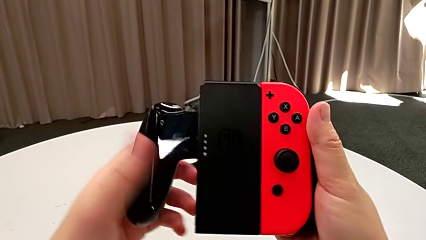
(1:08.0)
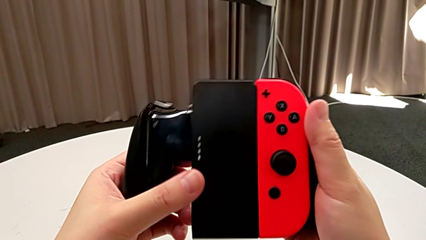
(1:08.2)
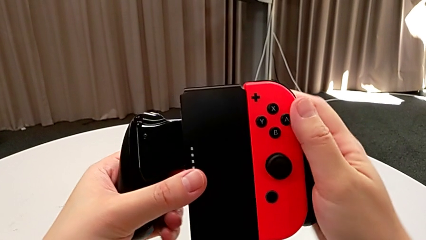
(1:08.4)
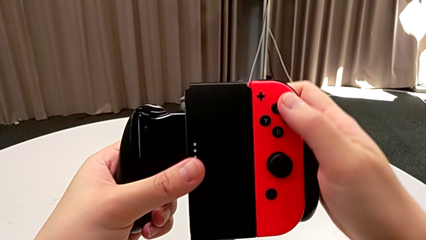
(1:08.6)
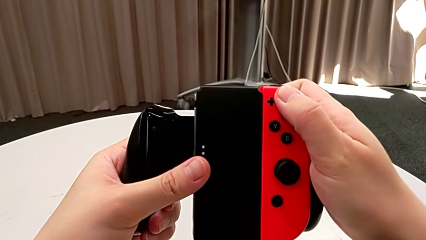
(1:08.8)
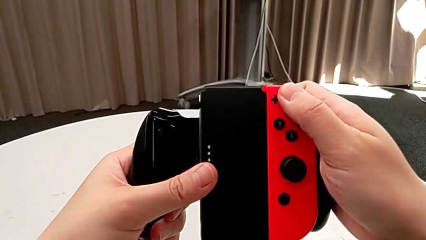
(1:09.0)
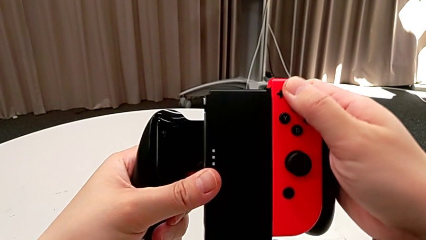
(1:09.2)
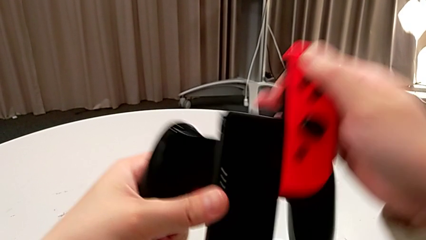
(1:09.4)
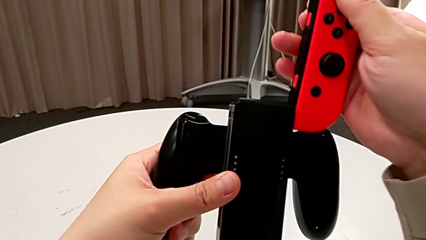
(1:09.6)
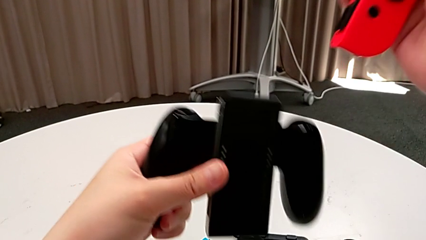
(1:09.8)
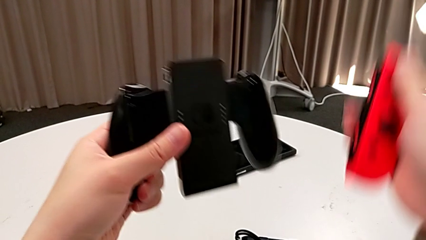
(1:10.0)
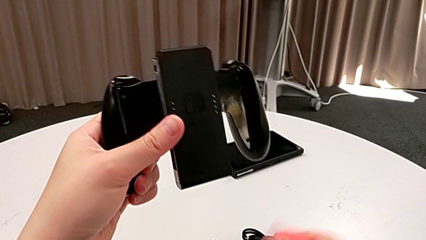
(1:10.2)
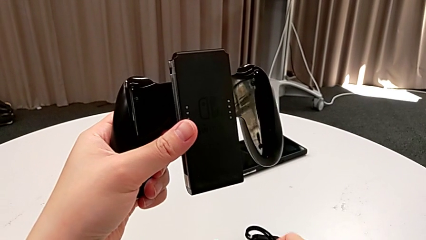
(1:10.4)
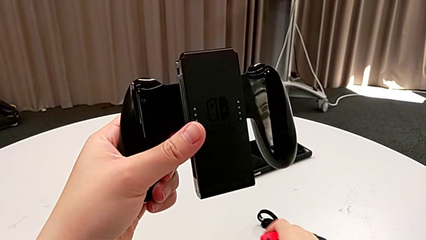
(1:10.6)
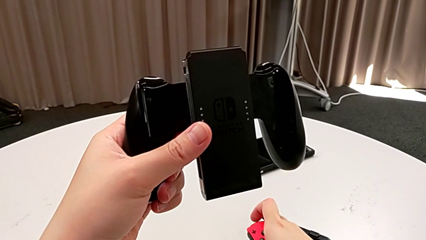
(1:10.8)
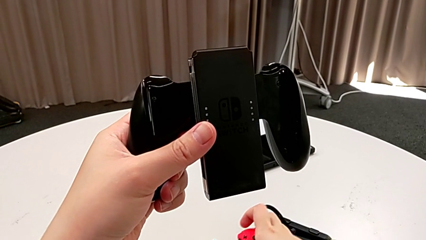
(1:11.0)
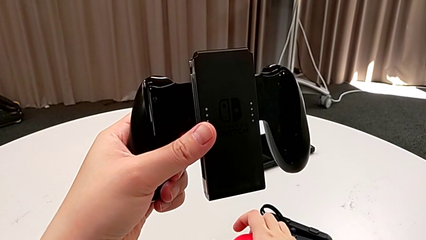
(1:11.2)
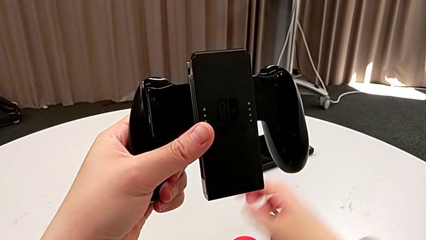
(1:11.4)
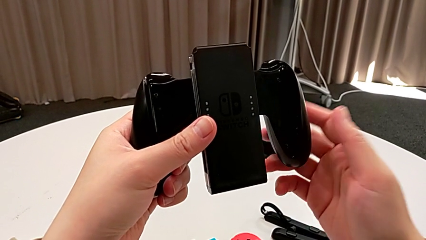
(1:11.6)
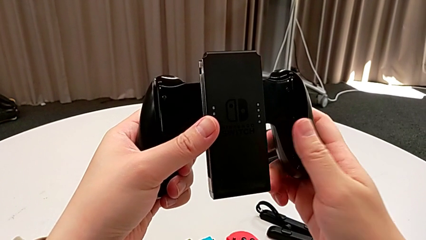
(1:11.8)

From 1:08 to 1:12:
The camera wearer is removing the Joy-Con controllers from the handheld grip. They withdraw the red Joy-Con controller and place it.

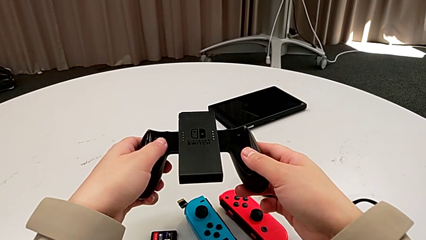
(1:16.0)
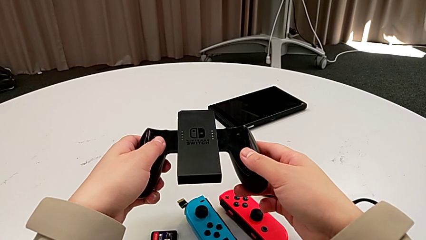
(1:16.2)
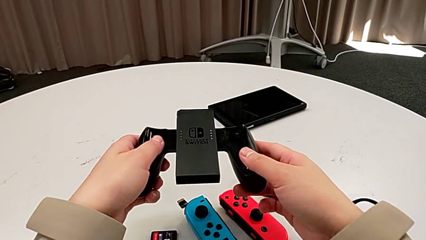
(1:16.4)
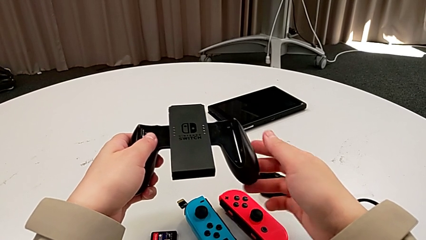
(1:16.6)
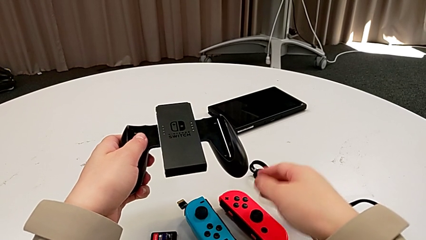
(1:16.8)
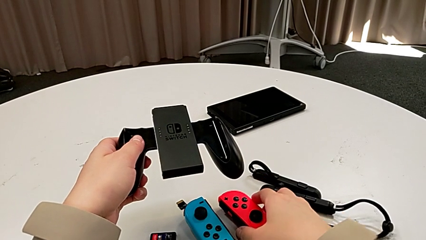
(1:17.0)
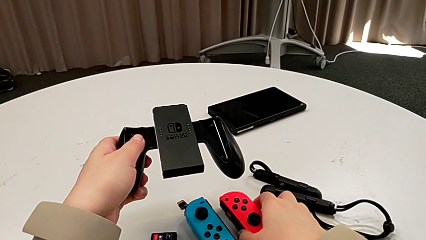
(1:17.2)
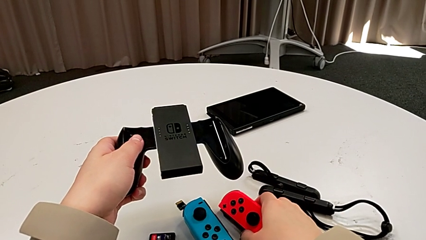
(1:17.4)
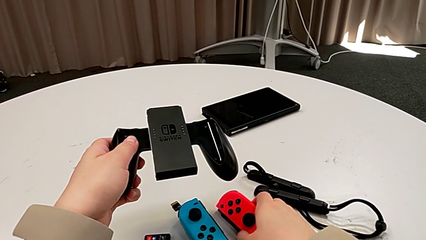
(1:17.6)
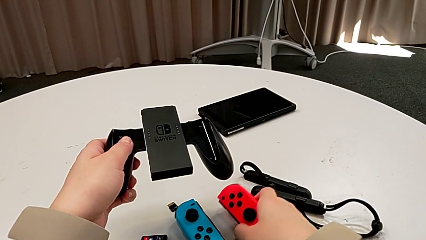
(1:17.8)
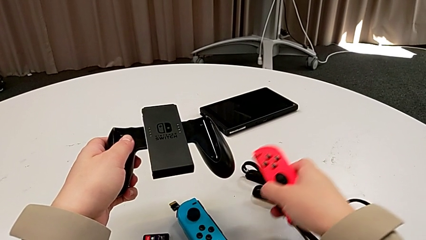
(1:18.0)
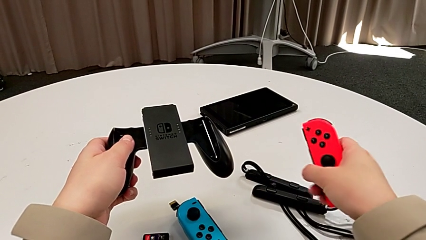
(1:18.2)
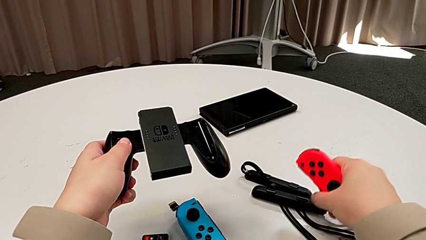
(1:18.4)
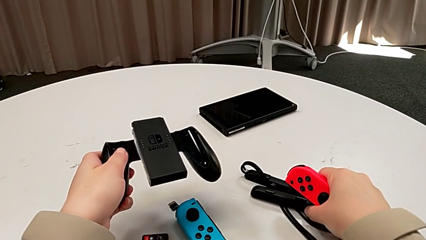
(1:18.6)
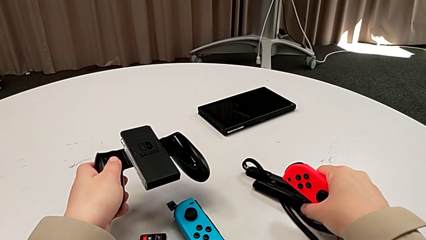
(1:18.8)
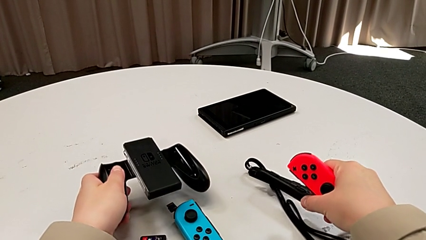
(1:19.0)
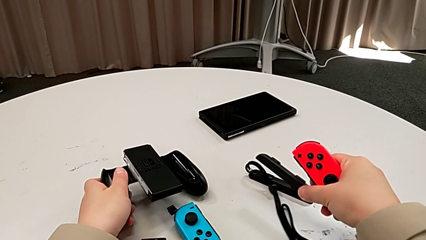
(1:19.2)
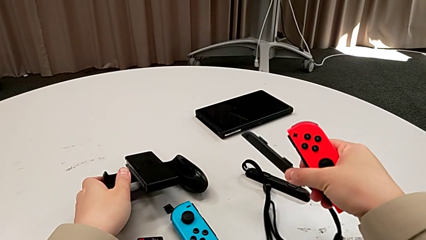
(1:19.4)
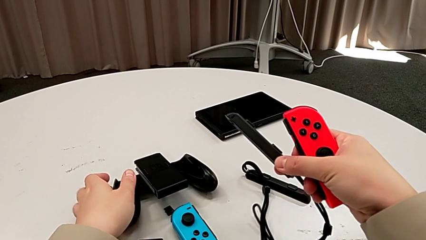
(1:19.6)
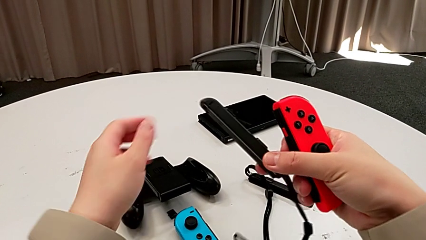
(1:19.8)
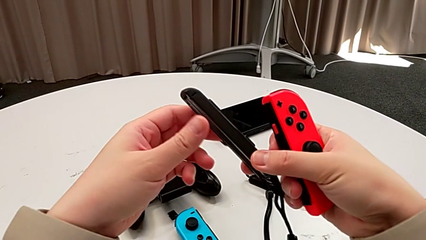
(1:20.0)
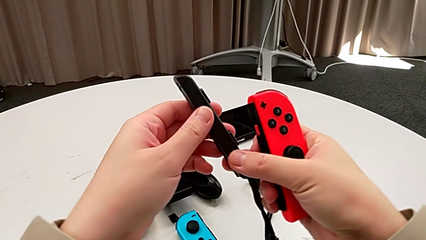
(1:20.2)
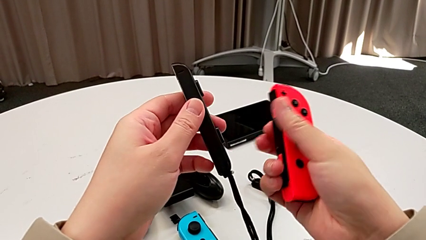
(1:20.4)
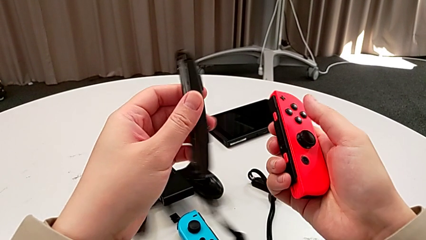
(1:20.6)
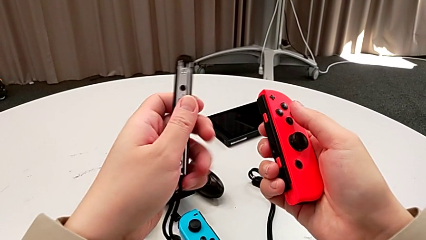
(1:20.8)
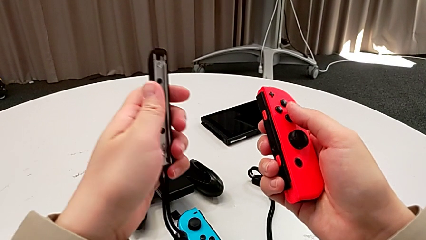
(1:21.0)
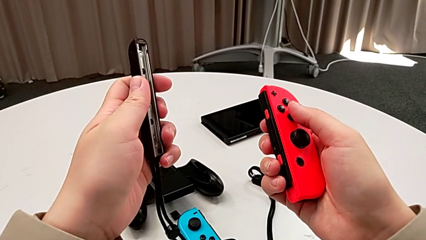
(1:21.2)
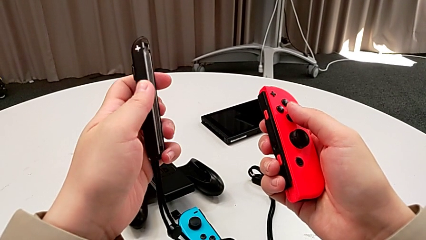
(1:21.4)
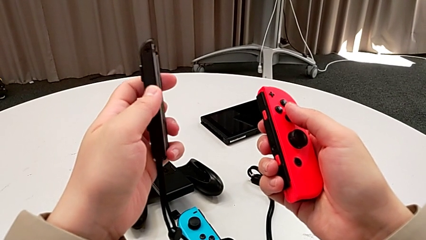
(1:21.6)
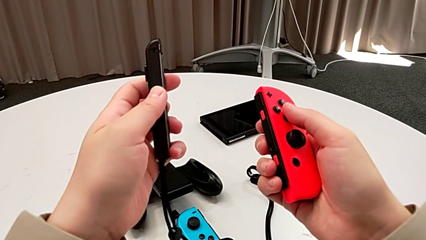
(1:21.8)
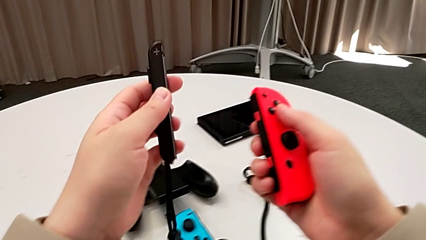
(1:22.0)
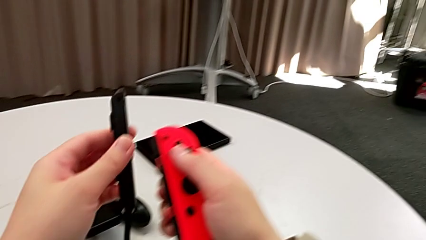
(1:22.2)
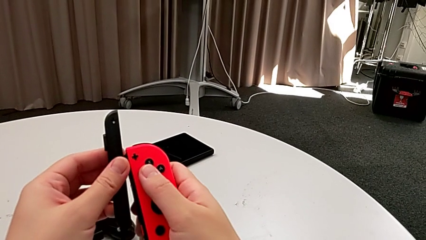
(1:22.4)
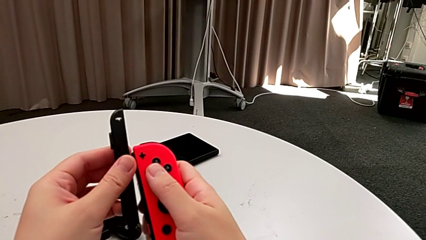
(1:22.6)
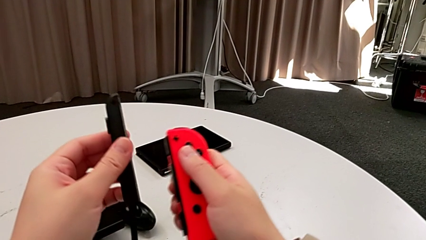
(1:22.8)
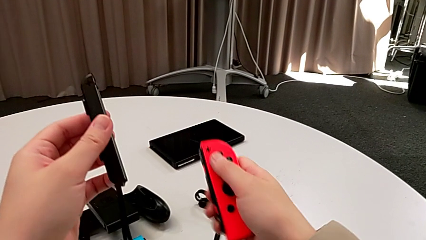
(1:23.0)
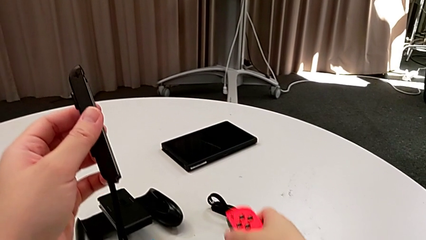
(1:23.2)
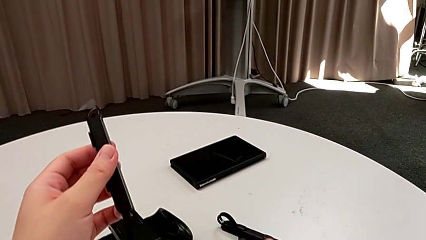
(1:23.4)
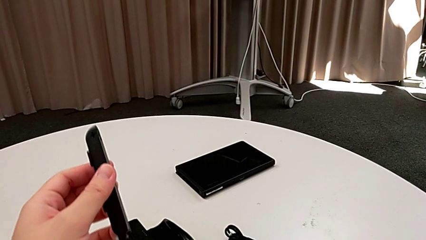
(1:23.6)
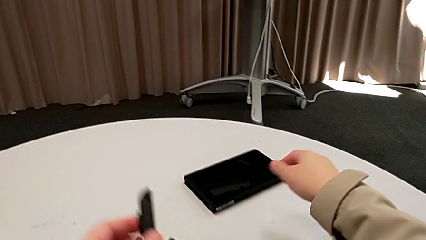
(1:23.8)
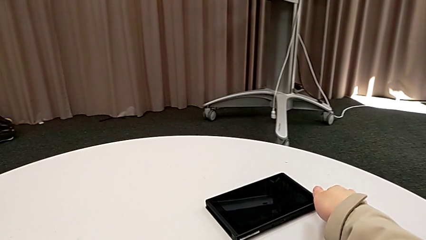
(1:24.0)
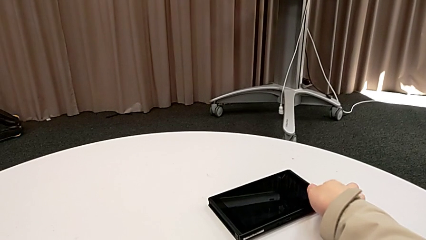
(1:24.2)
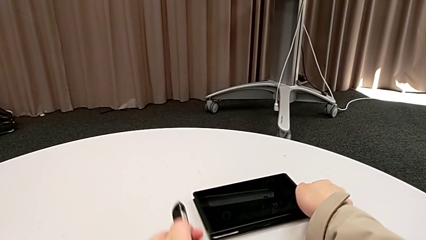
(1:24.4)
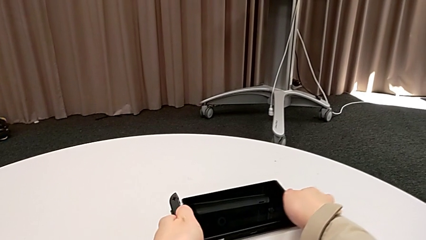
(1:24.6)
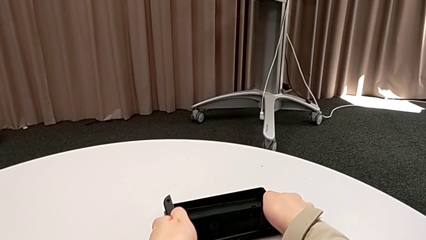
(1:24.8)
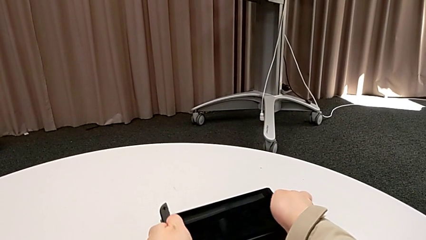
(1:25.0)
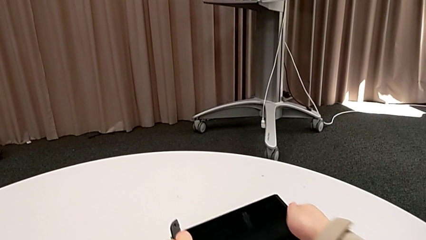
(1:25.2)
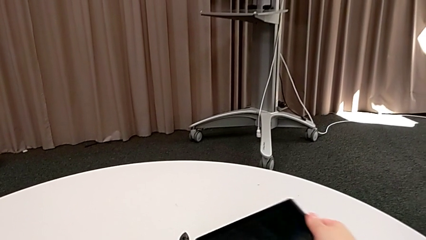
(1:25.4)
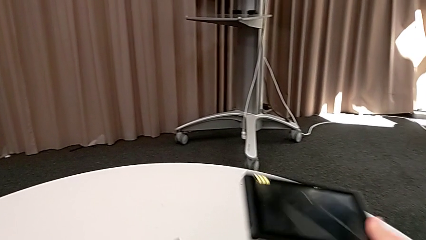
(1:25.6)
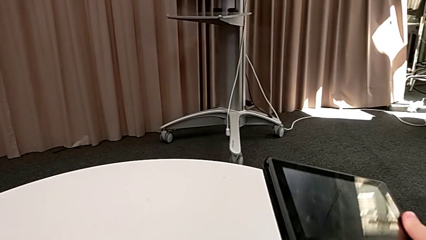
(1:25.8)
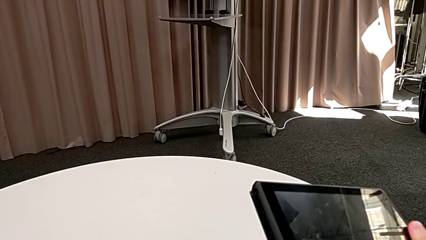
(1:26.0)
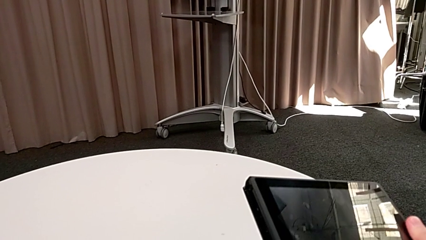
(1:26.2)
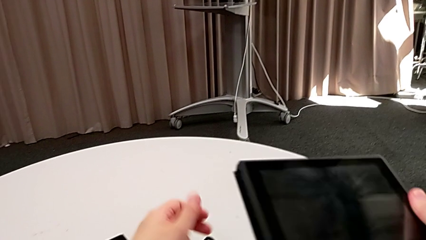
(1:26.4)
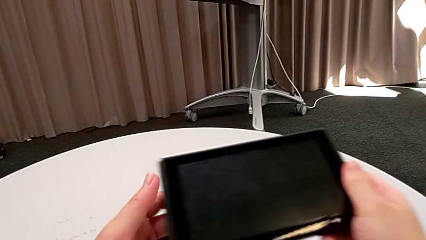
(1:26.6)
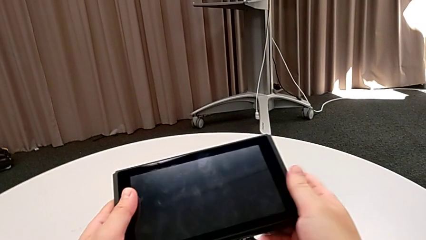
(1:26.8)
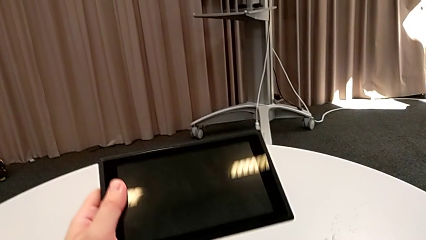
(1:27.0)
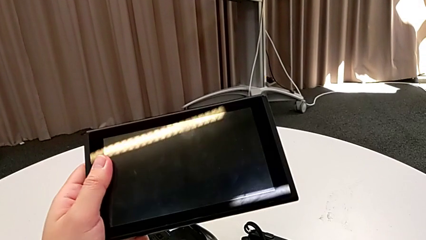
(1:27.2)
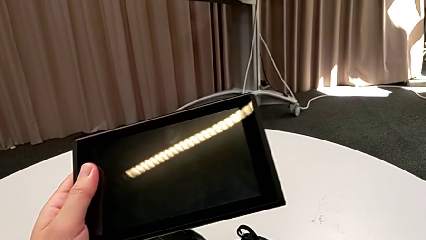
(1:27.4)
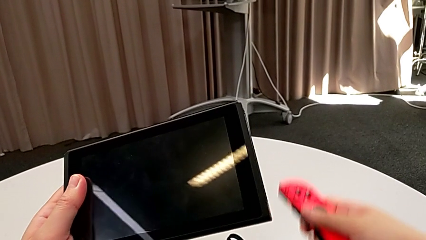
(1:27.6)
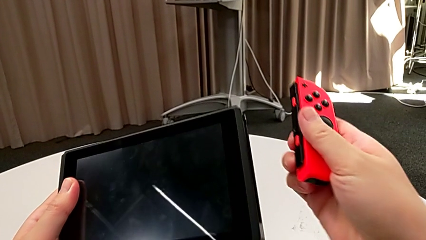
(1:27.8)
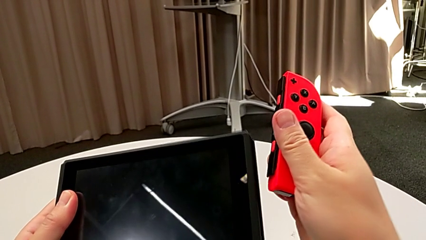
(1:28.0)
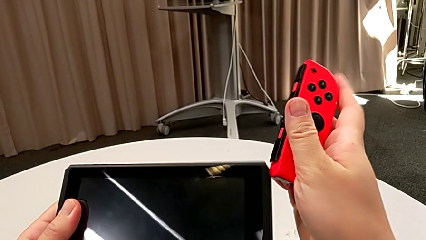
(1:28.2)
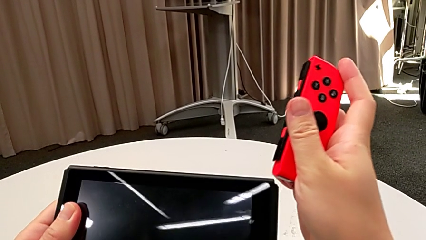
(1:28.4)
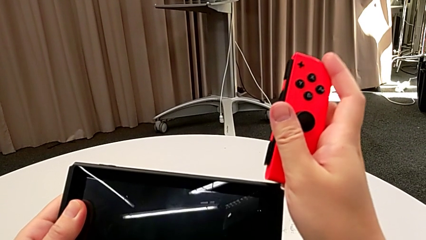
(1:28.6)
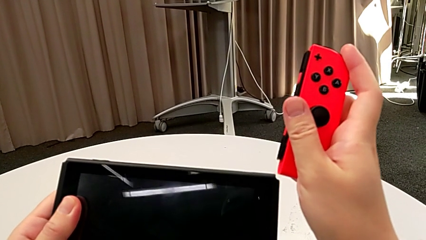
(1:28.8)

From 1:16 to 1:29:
The camera wearer is inserting a Joy-Con controller into the Nintendo Switch. They grab the red Joy-Con controller twice.
